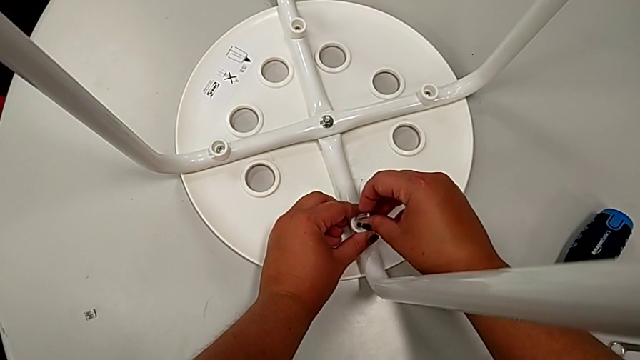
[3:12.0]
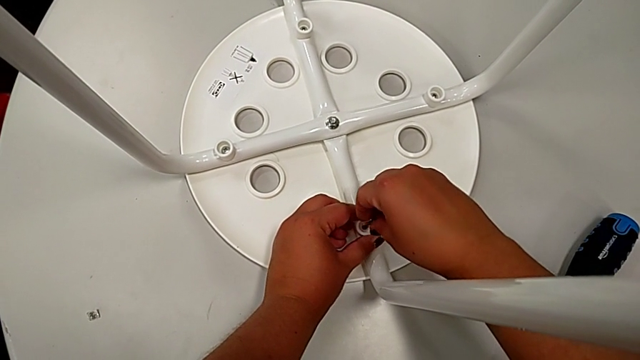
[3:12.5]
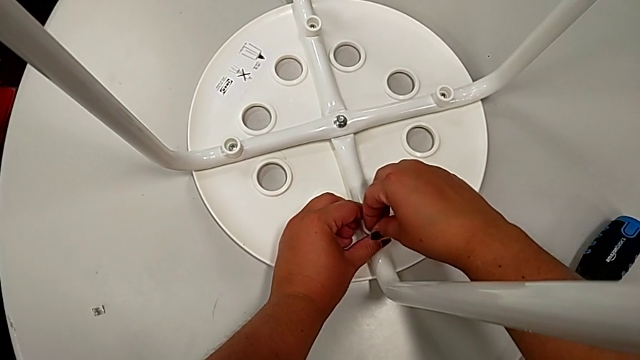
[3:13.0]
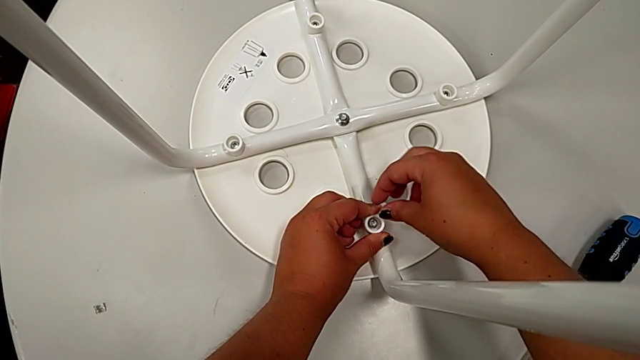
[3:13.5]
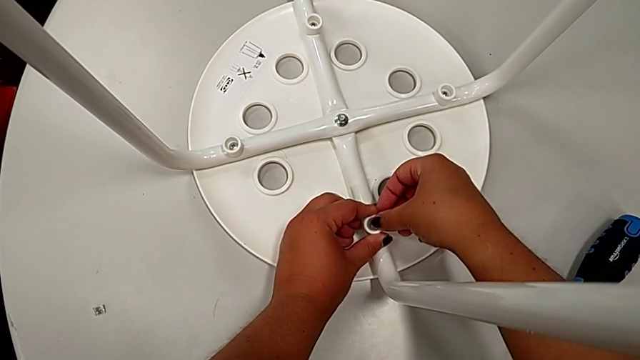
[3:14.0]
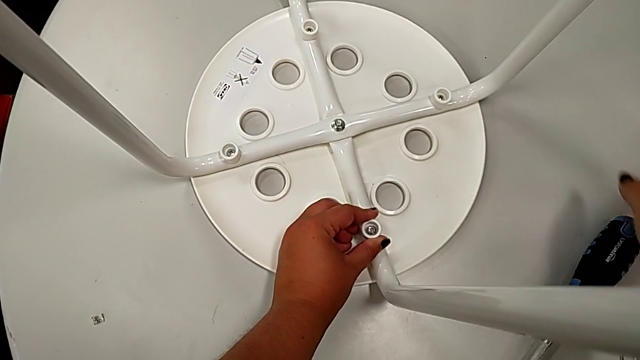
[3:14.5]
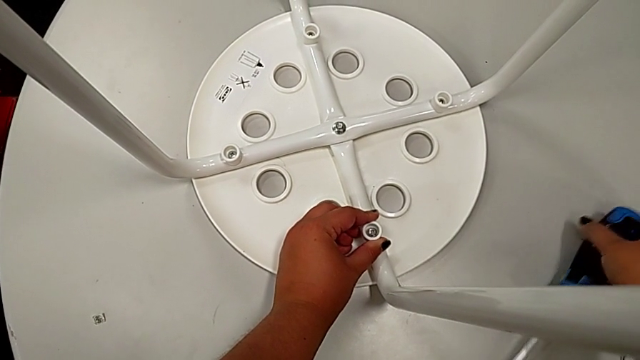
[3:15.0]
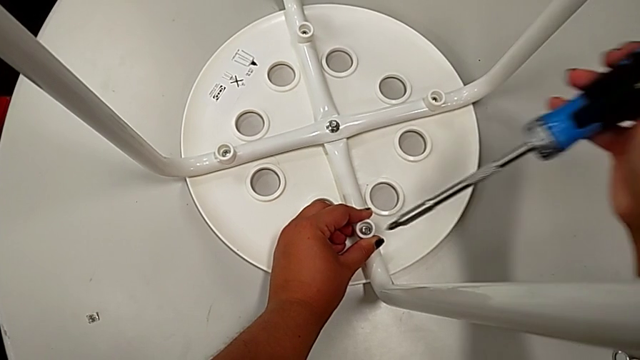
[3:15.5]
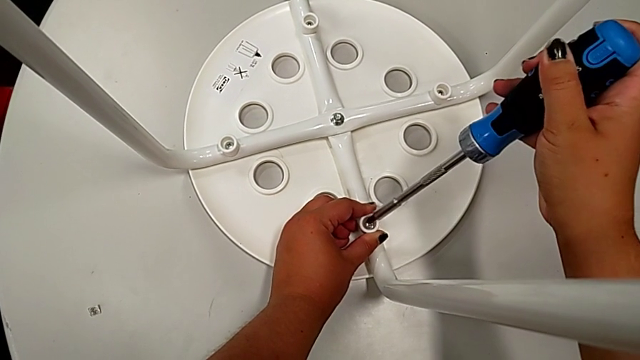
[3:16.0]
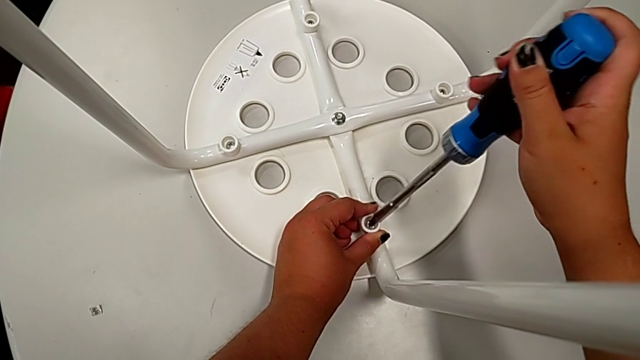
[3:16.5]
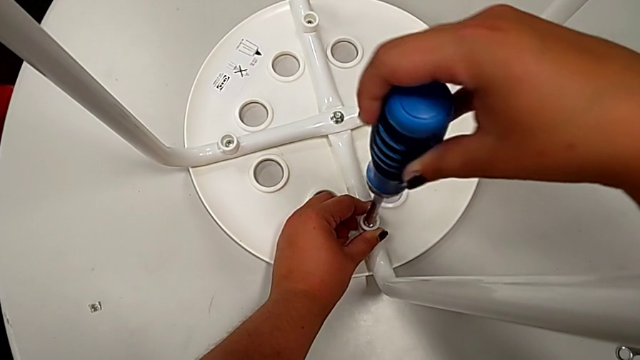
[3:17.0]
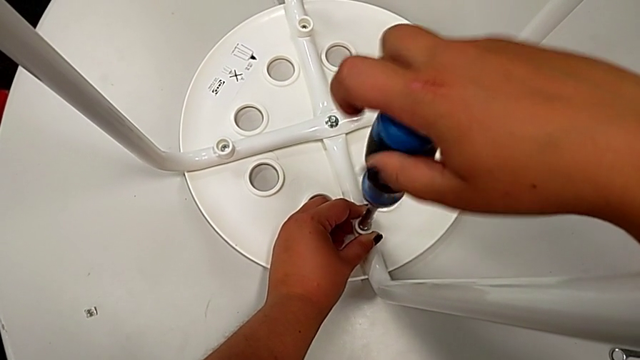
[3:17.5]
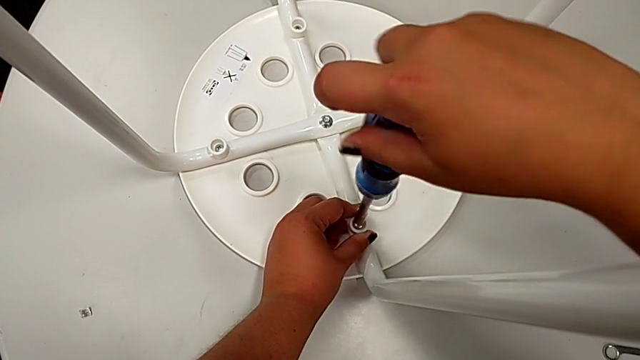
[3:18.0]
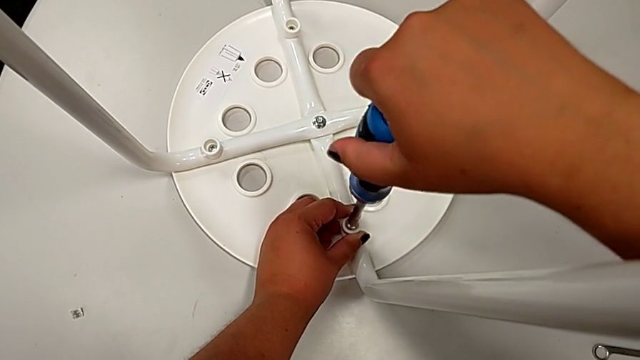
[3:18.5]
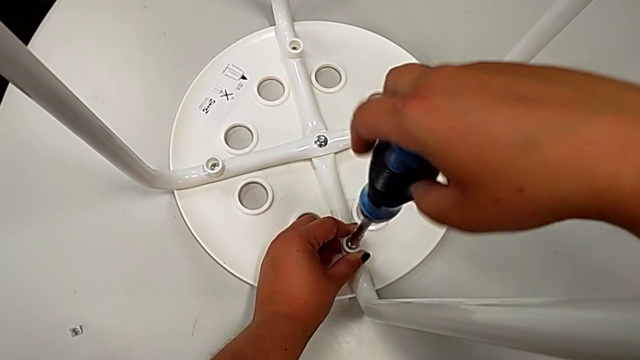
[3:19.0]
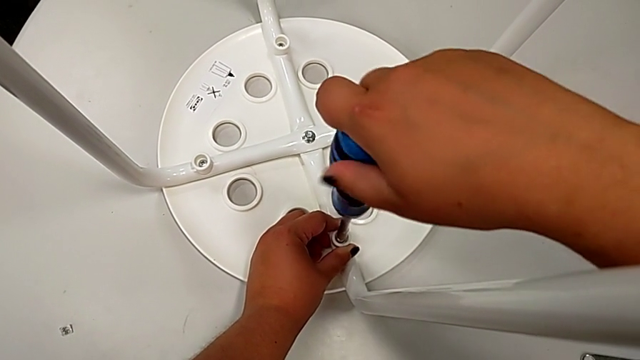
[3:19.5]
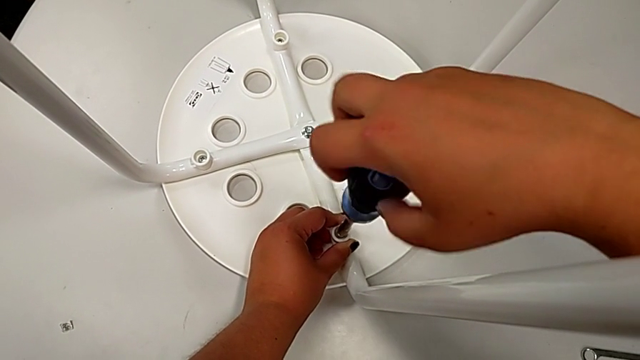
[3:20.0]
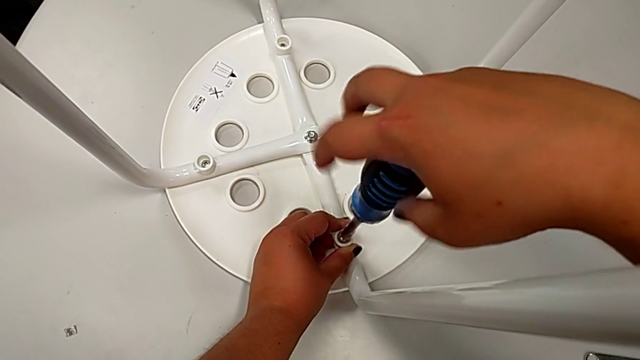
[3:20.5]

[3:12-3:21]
The camera wearer is screwing the leg onto the seat with a screwdriver. They insert the fourth screw, grab the screwdriver, insert it and begin to screw the fourth screw.

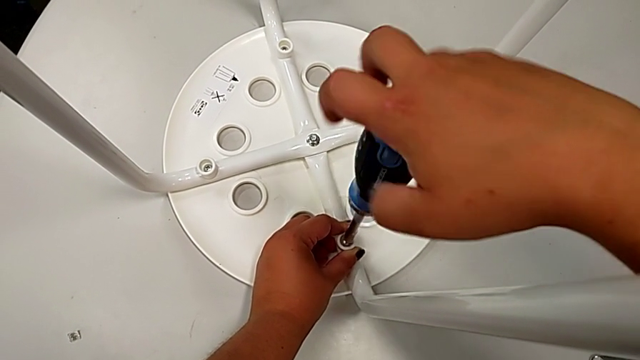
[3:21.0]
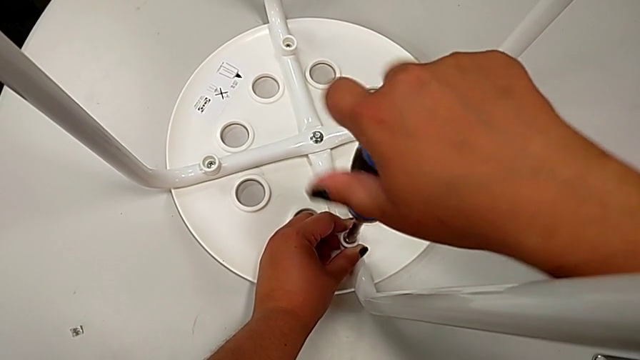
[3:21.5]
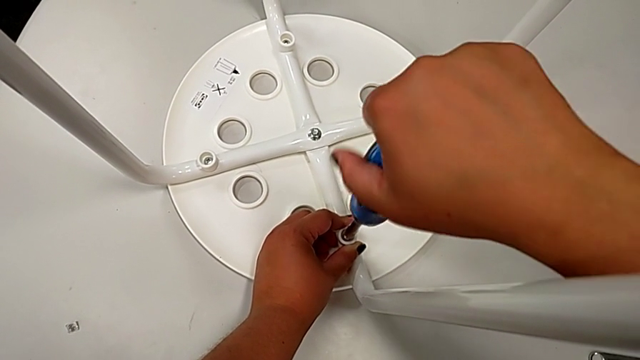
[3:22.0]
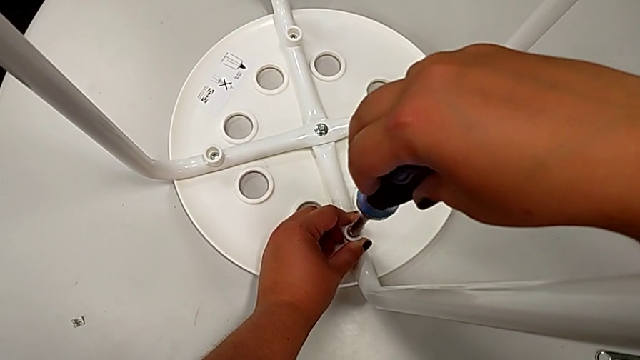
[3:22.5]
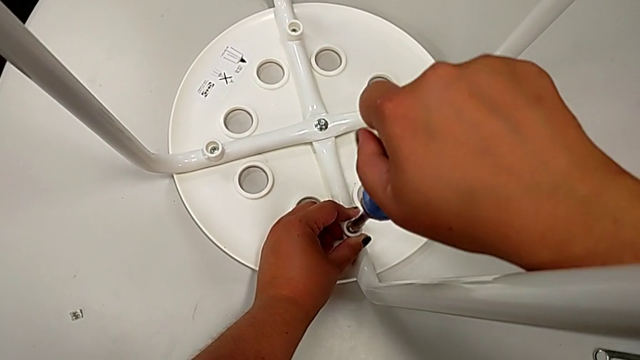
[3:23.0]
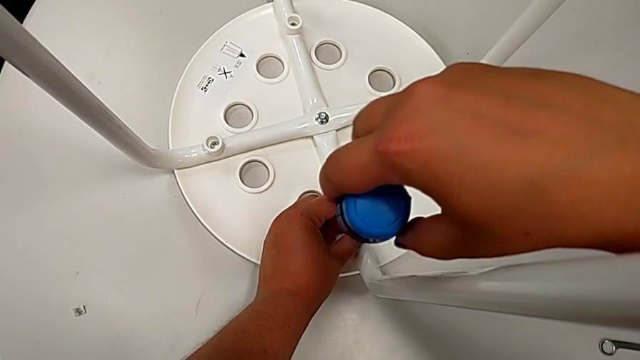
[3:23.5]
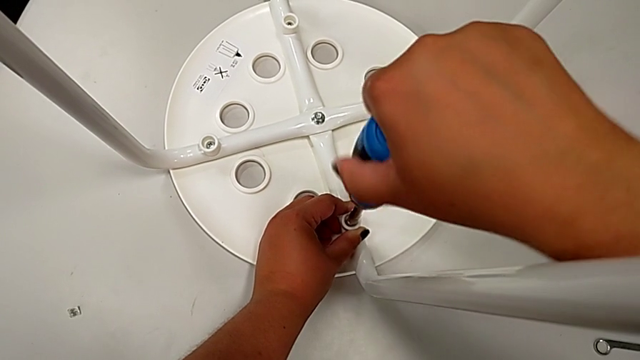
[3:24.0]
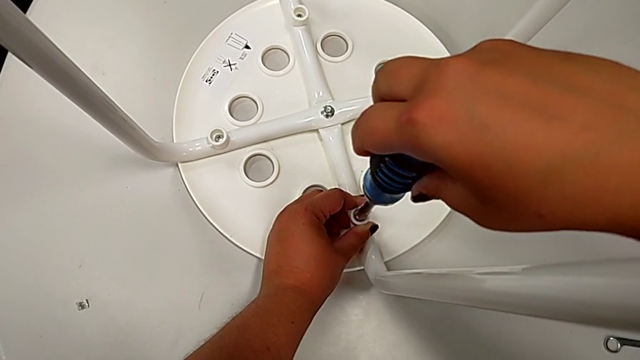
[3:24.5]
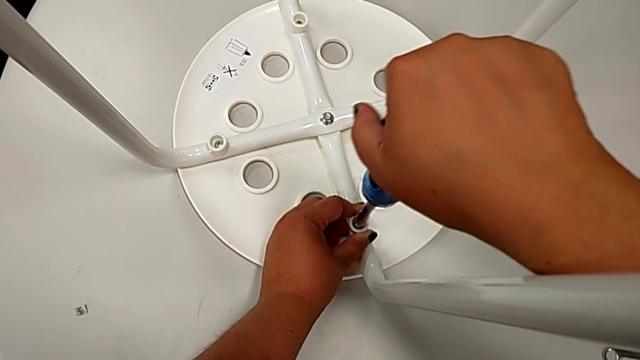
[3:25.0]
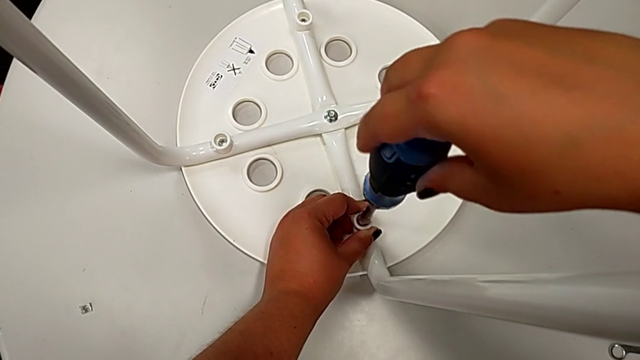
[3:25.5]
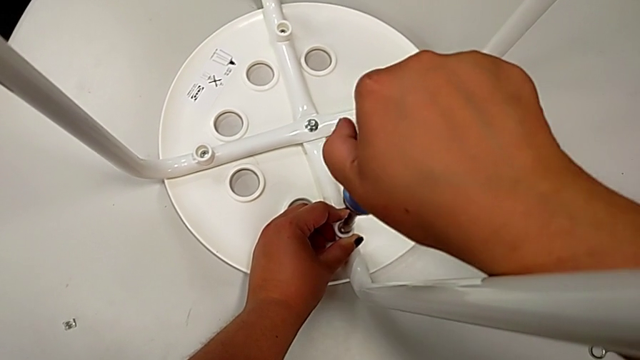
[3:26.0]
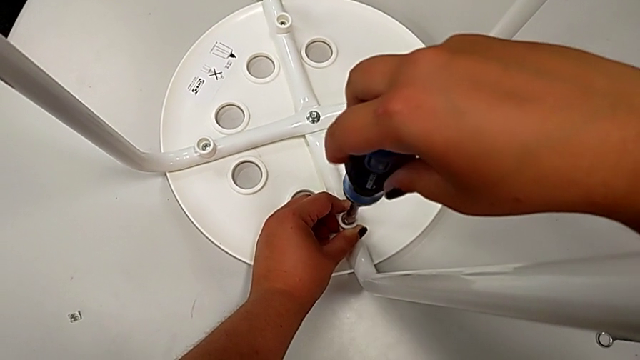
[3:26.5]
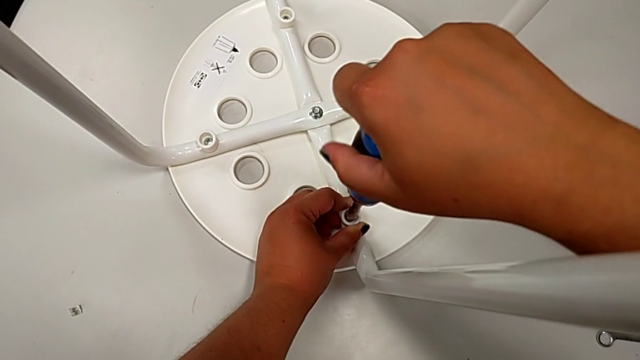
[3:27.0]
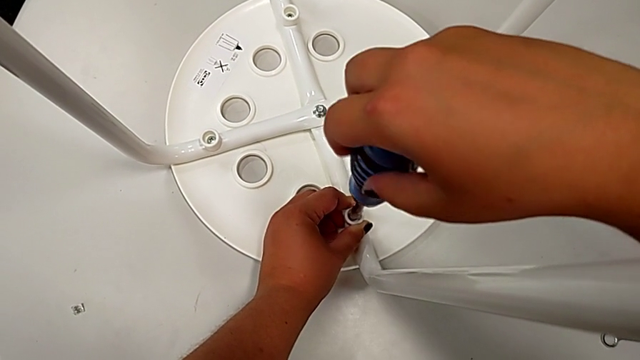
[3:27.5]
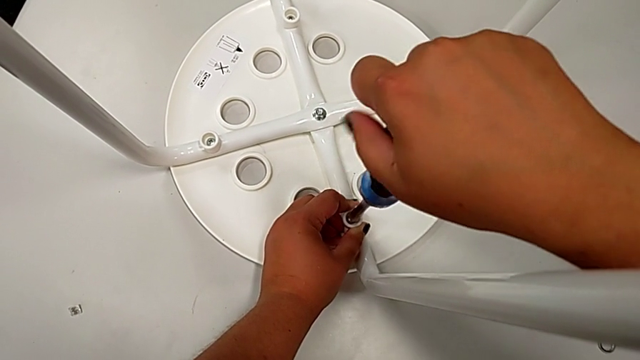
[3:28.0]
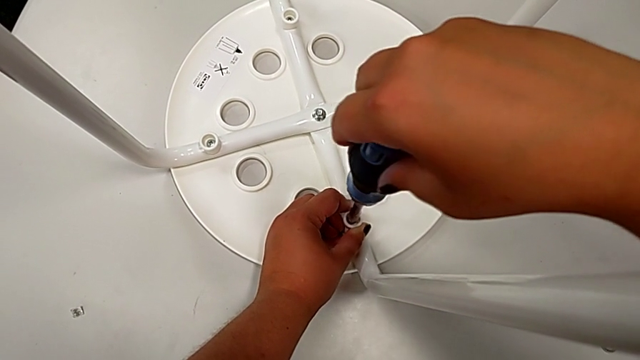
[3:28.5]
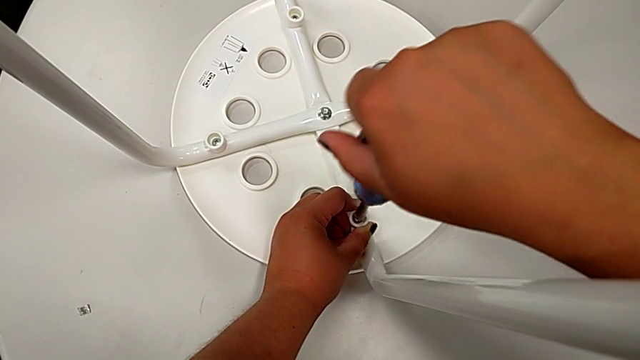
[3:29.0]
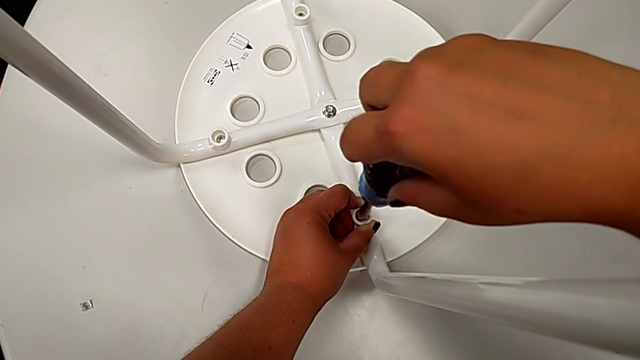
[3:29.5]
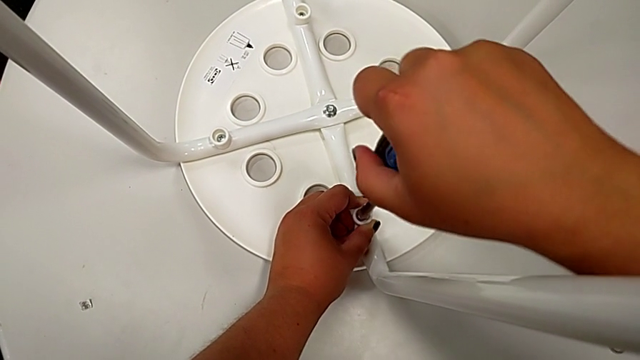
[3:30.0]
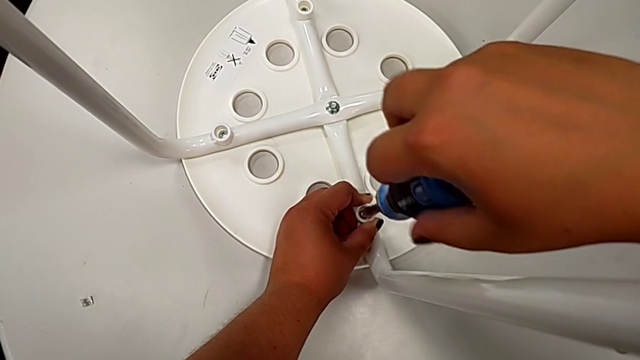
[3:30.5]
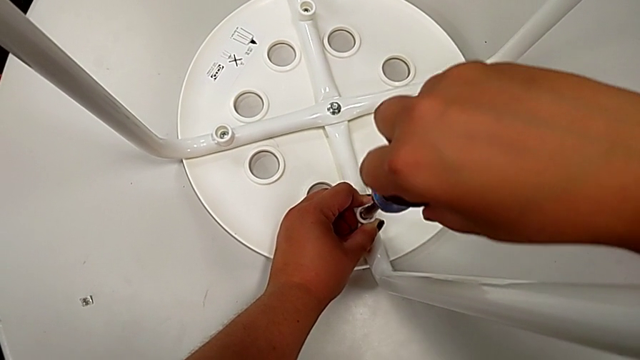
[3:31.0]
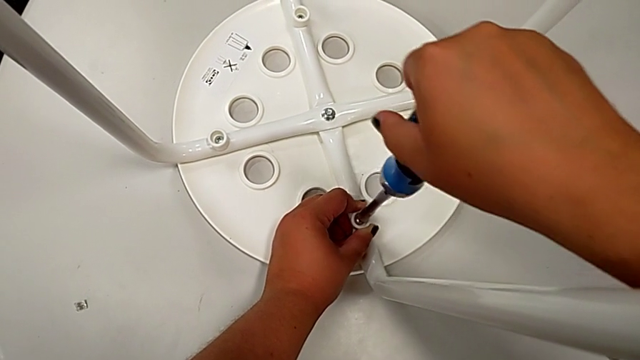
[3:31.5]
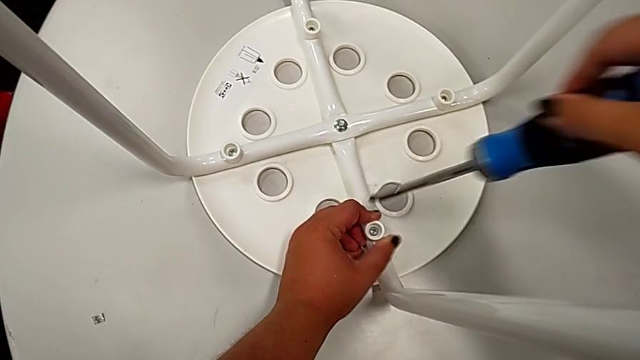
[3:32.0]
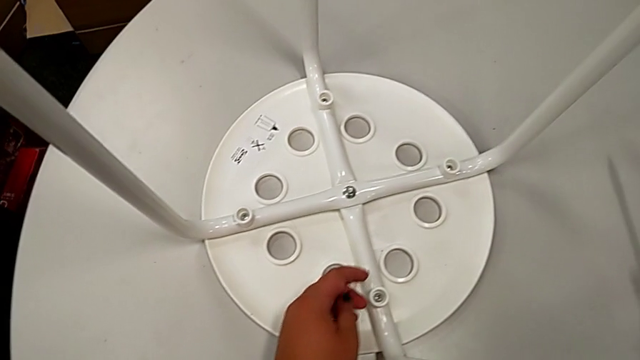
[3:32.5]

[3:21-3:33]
The camera wearer is screwing the leg onto the seat with a screwdriver. They keep screwing the fourth screw, withdraw the screwdriver and begin to place it.
